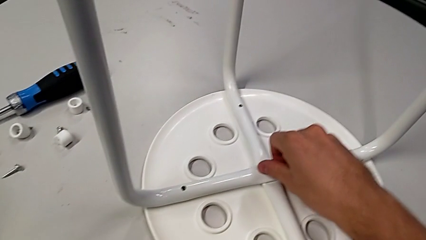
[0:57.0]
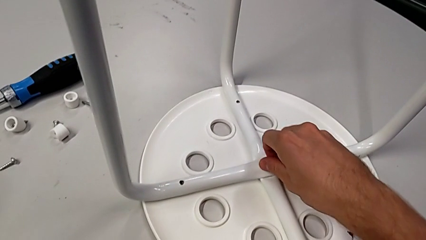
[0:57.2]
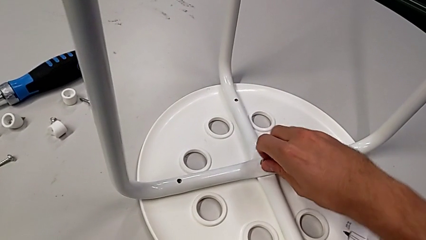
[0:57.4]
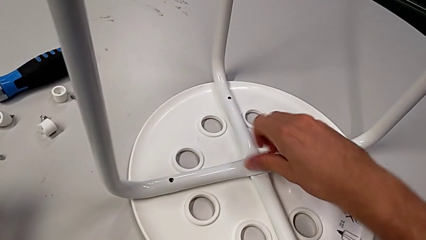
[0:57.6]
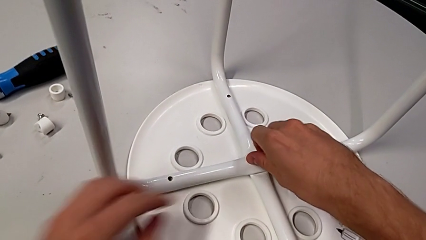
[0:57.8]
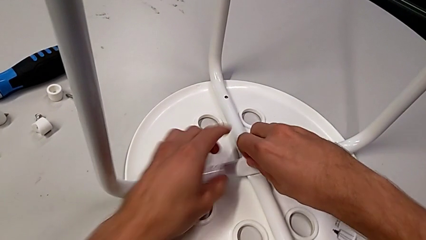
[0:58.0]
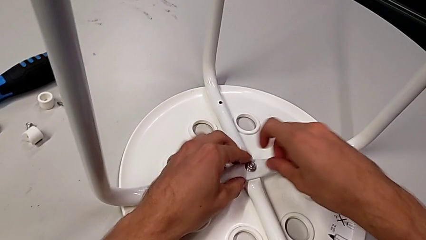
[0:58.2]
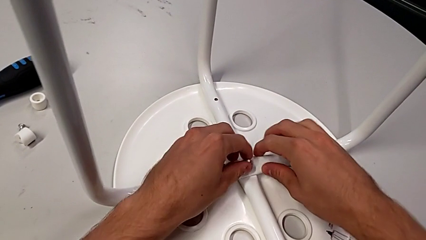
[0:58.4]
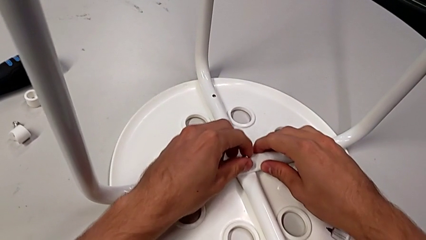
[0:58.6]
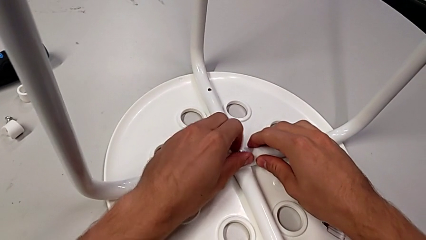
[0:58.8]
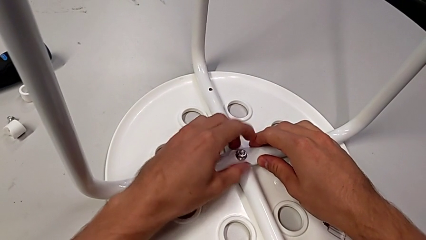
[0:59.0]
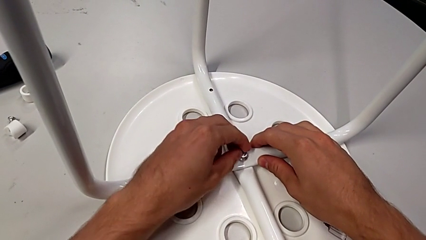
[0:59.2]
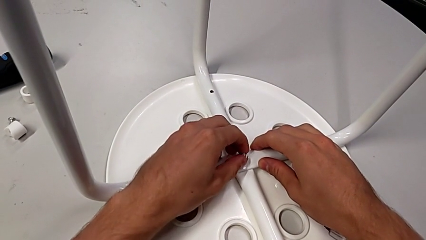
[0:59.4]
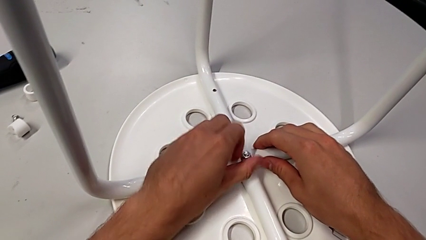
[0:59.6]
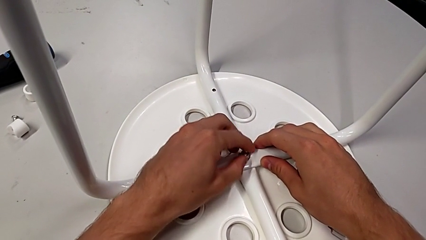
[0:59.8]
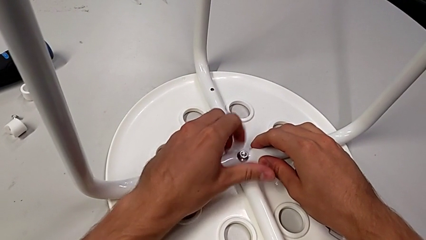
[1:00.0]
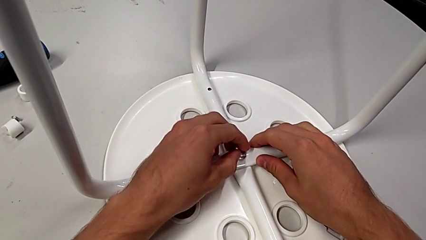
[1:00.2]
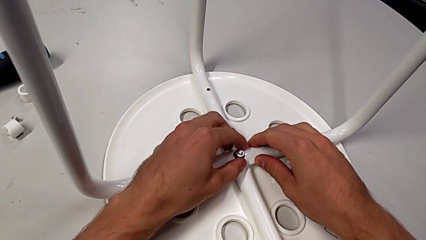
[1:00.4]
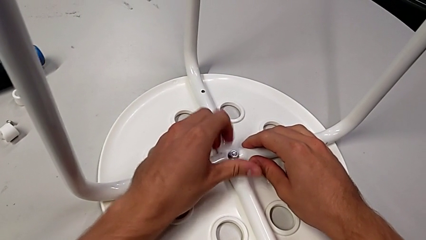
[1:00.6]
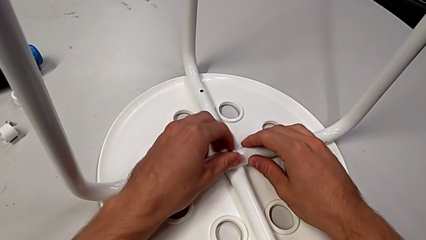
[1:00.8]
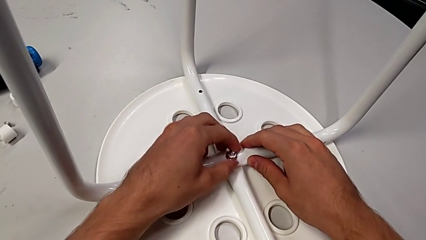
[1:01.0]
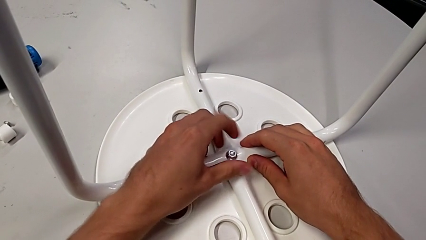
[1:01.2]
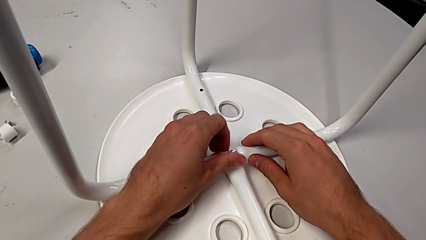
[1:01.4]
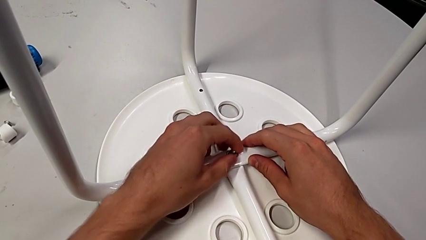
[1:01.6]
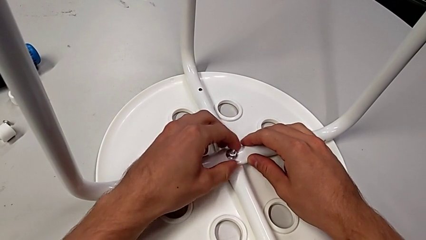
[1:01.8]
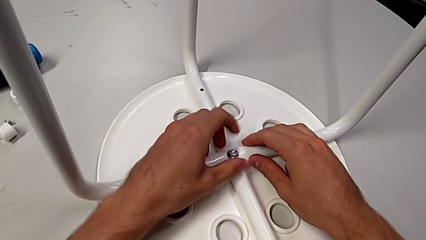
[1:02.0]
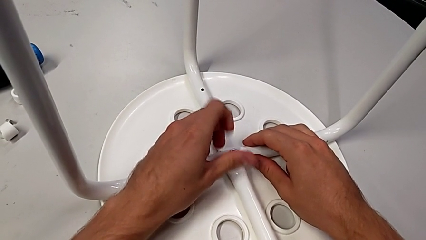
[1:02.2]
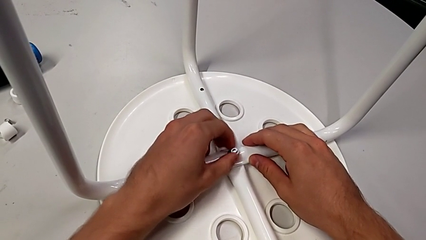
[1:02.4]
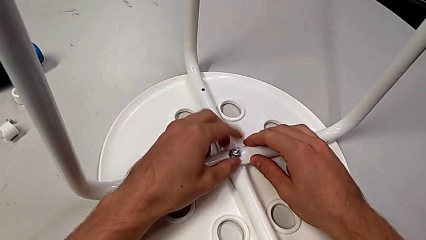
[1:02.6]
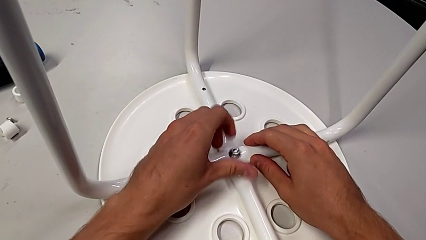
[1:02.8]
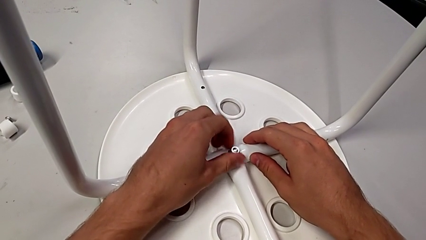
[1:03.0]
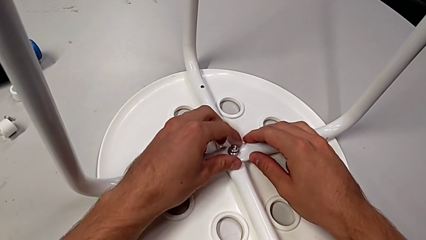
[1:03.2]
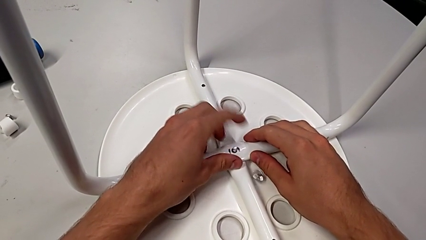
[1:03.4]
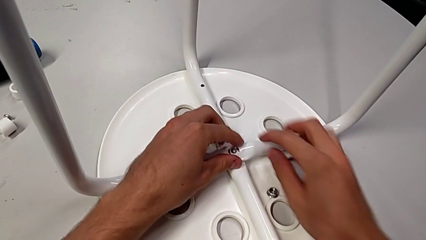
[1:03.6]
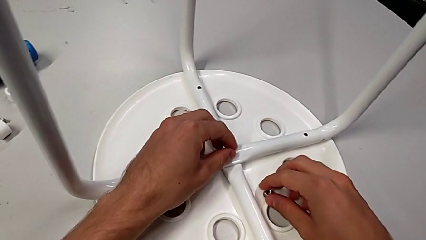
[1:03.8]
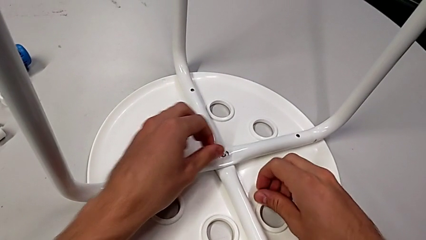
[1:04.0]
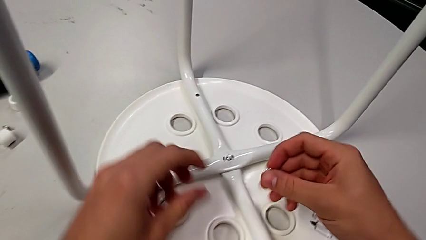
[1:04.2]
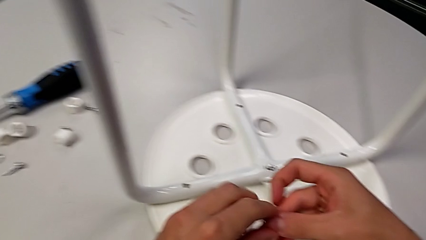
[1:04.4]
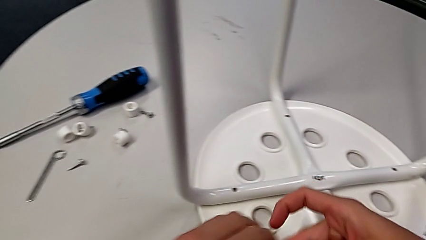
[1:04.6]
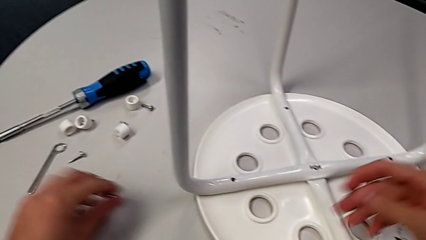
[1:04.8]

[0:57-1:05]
The camera wearer is unscrewing the middle hex nut of the bolt. They unscrew the hex nut with the right hand, unscrew the middle hex nut with the left hand, drop it, lift it with the right hand and place it with the left hand.

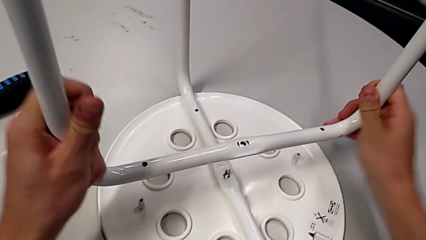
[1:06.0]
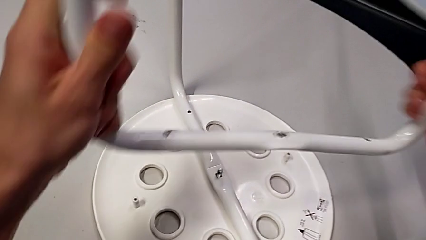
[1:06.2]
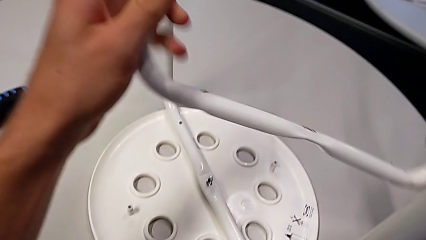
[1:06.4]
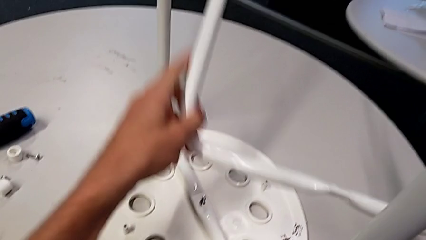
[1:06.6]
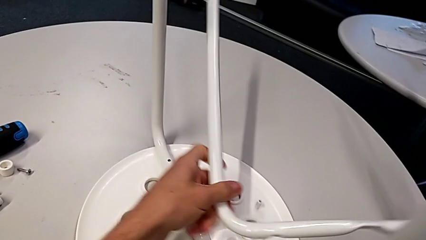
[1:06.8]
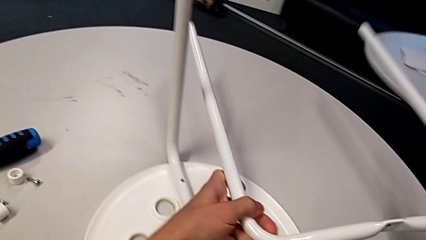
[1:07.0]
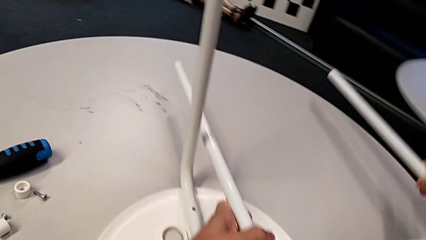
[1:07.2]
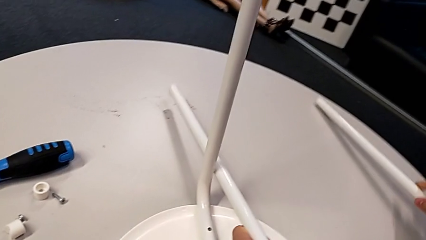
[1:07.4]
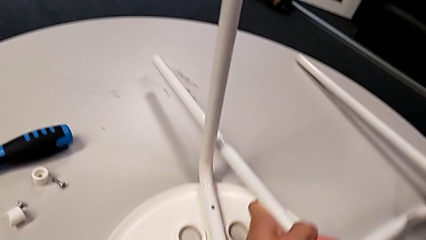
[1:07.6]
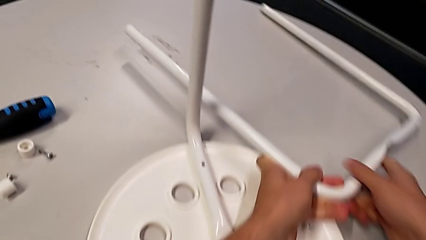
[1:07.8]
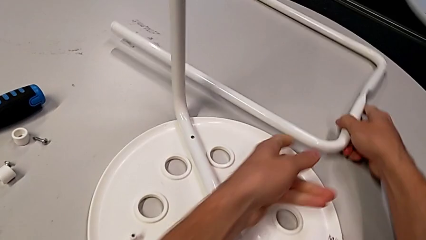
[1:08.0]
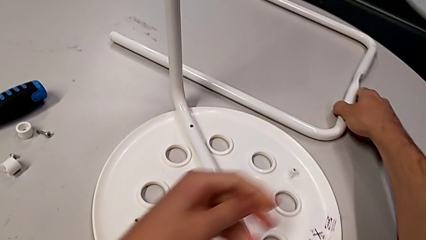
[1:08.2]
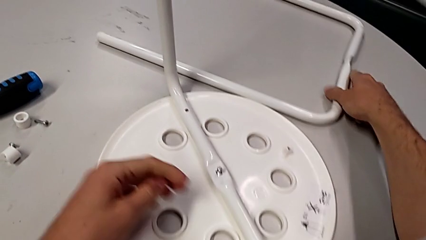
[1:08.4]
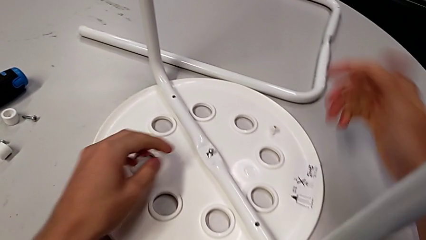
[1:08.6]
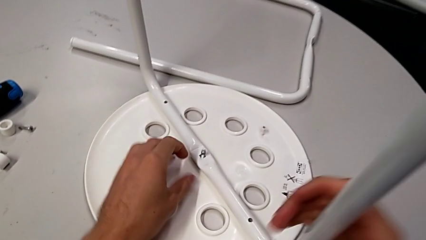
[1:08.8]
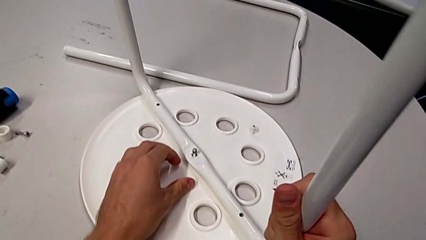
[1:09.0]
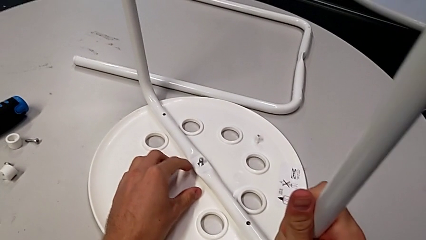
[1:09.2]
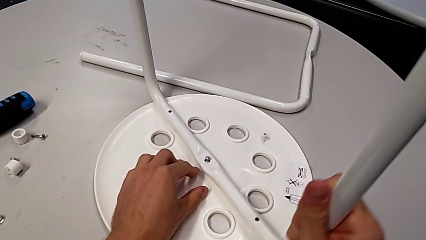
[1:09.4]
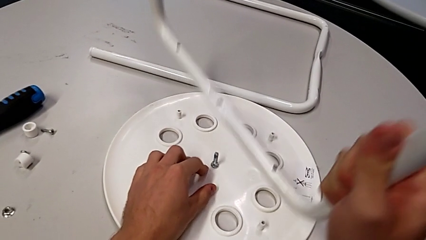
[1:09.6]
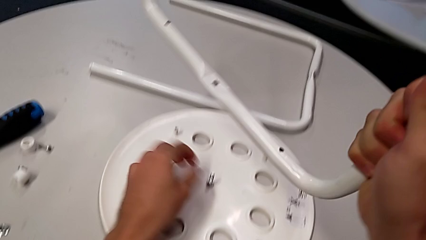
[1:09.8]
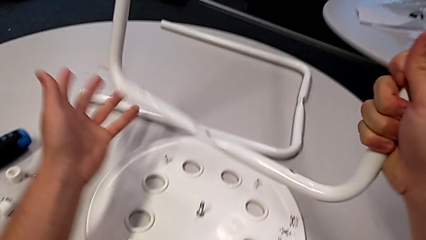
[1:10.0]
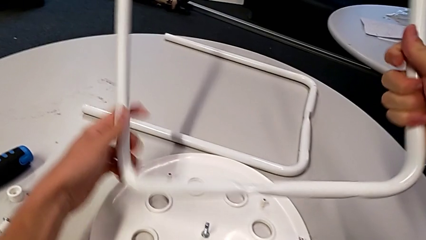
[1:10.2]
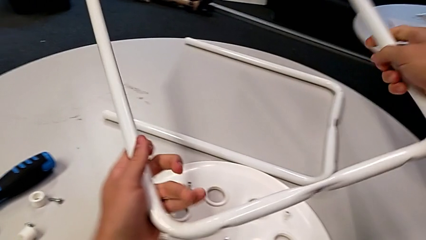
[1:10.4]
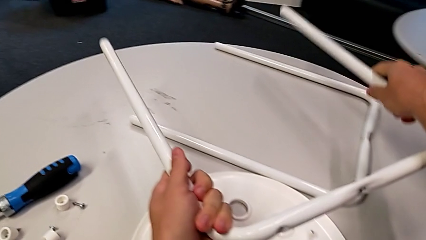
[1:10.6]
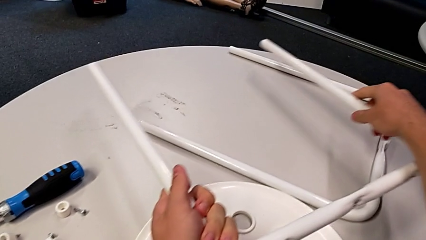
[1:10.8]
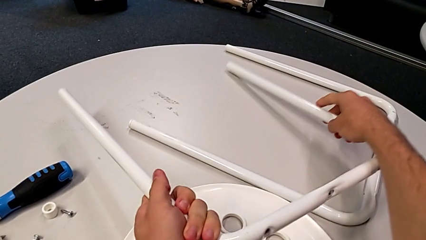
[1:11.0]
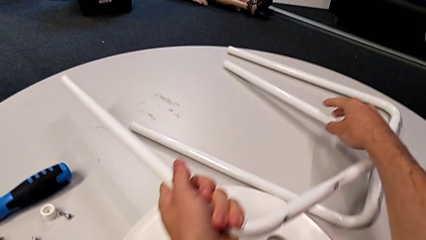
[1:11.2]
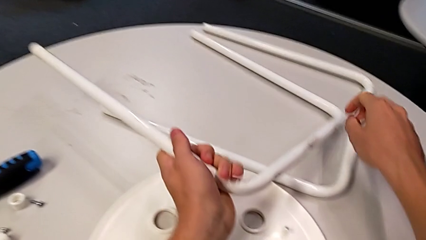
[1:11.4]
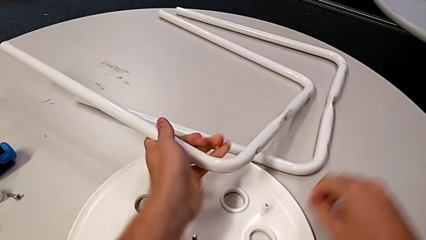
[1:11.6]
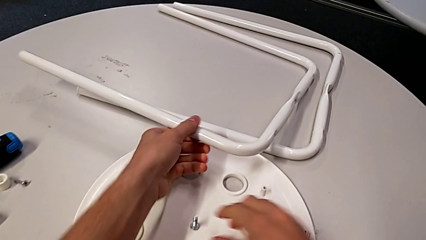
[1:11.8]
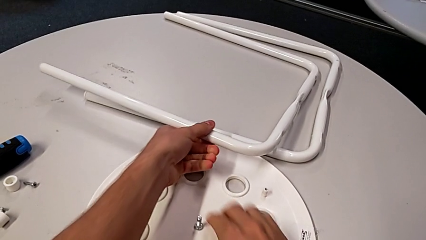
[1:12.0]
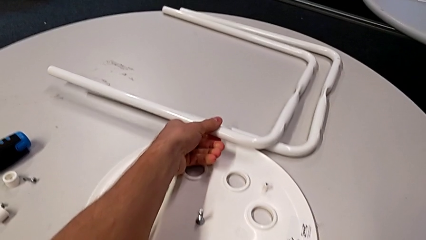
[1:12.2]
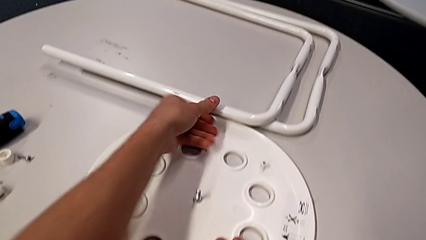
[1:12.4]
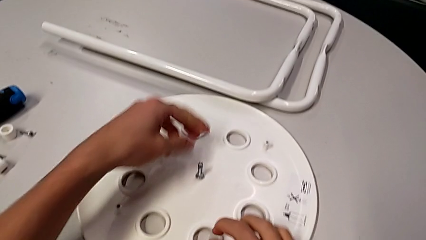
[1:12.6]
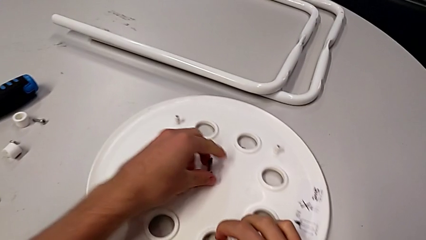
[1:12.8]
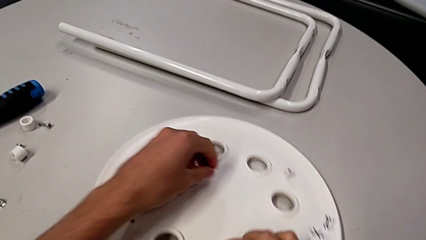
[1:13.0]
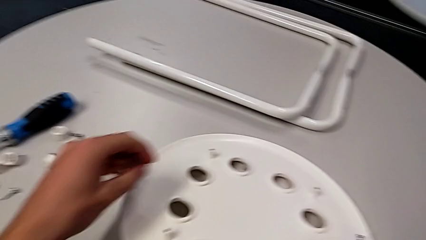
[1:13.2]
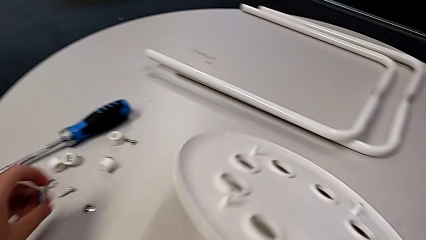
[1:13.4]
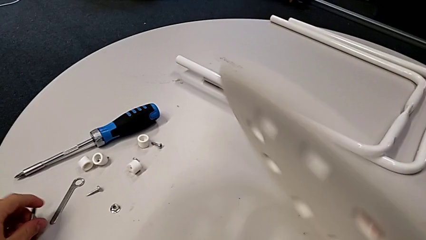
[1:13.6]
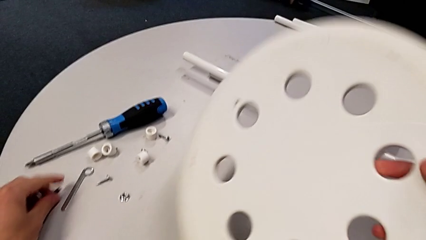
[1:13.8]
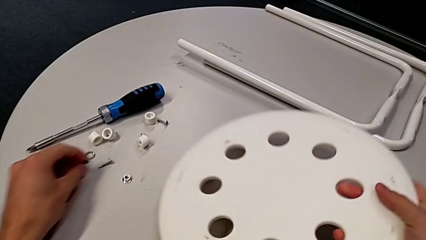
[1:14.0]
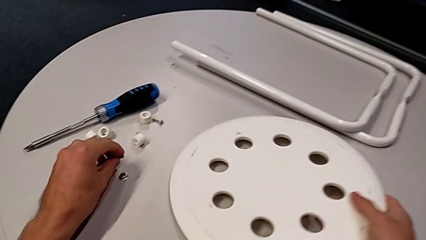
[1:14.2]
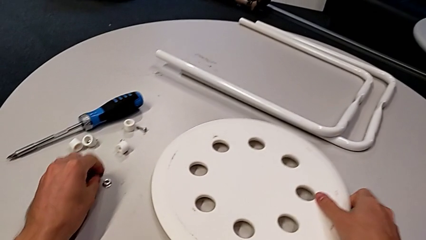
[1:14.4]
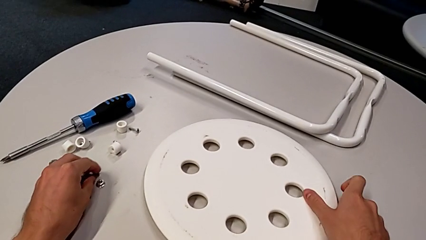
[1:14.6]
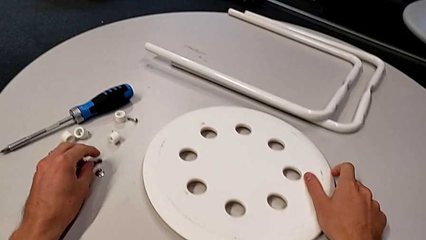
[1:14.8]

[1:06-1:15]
The camera wearer detaches the legs from the seat of the chair. They rotate the first leg, withdraw the second leg and place it with the left hand. They grab the middle bolt with the left hand, approach the rounded seat with the right hand, approach the middle bolt with the left hand, flip the rounded seat and place it, both with the right hand, and place the middle bolt with the left hand.
